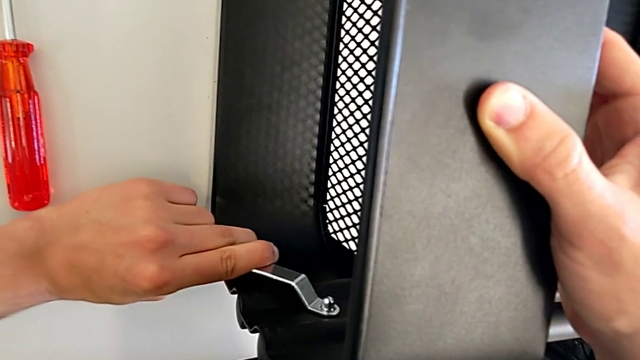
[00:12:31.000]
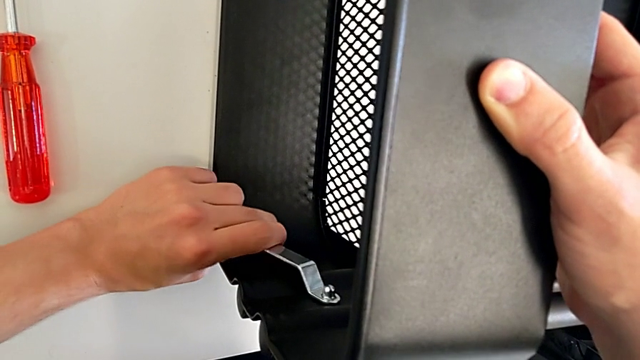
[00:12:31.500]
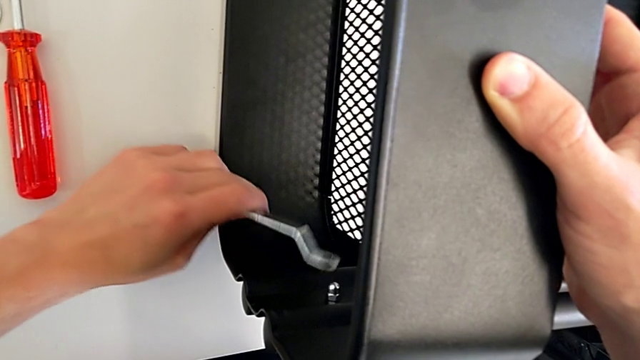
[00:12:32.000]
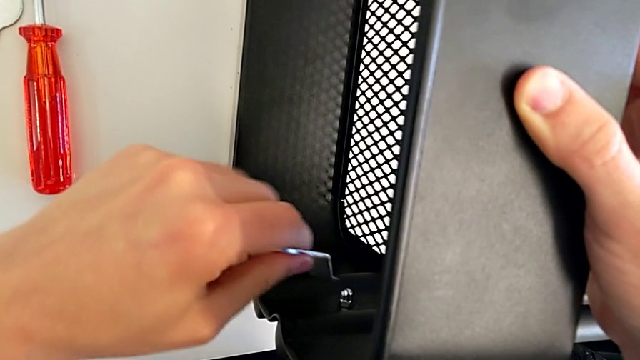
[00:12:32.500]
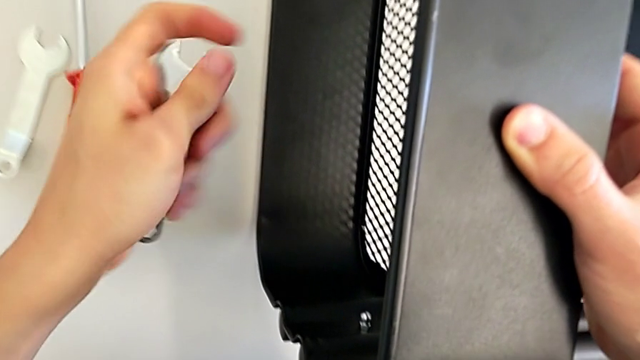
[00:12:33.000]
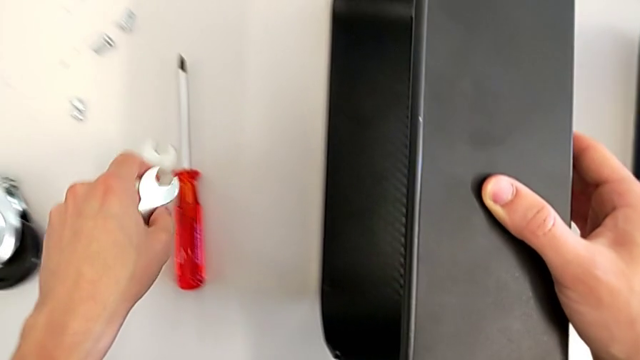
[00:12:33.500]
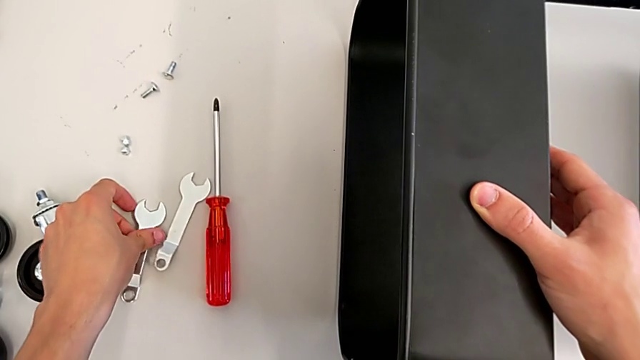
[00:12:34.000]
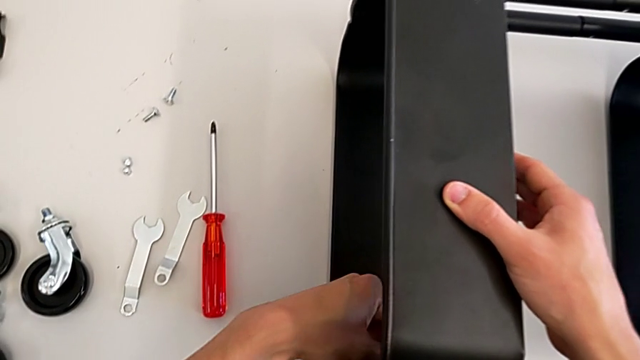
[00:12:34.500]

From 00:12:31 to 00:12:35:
The camera wearer is assembling the top tray. They screw the bolt, withdraw the spanner wrench and place it.

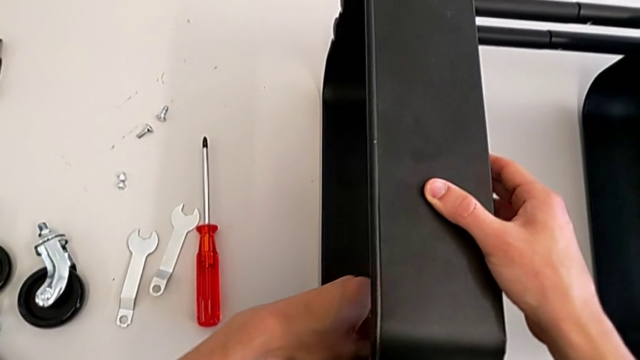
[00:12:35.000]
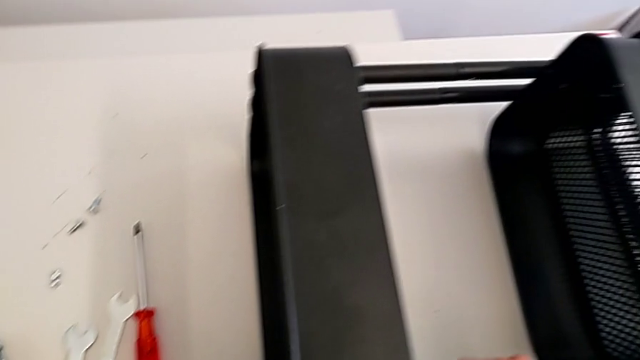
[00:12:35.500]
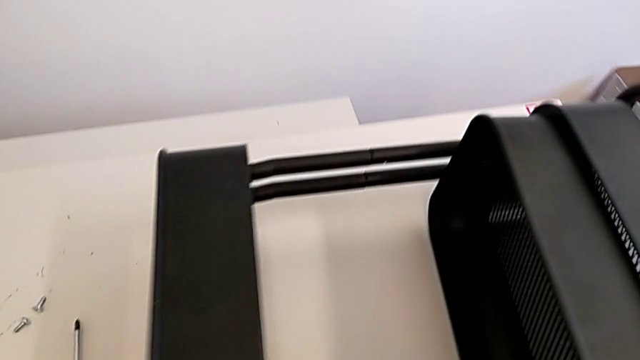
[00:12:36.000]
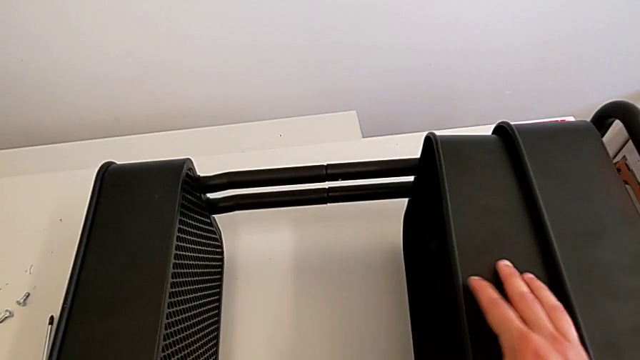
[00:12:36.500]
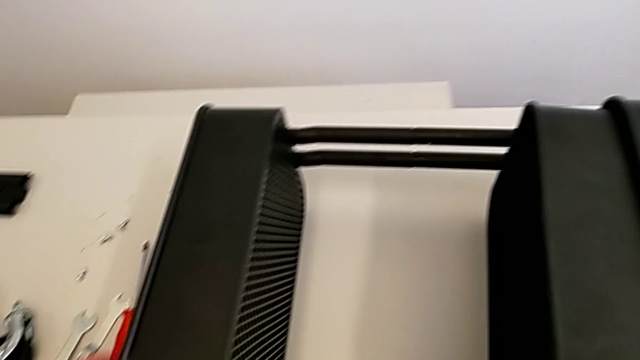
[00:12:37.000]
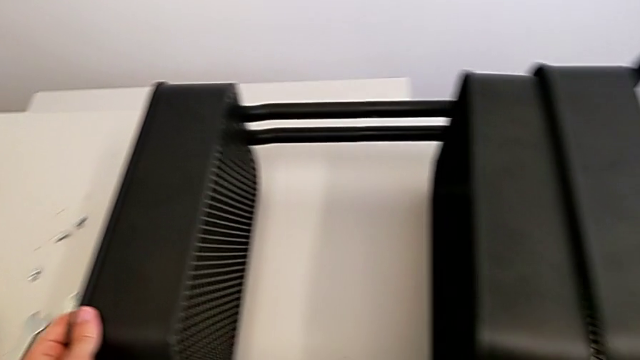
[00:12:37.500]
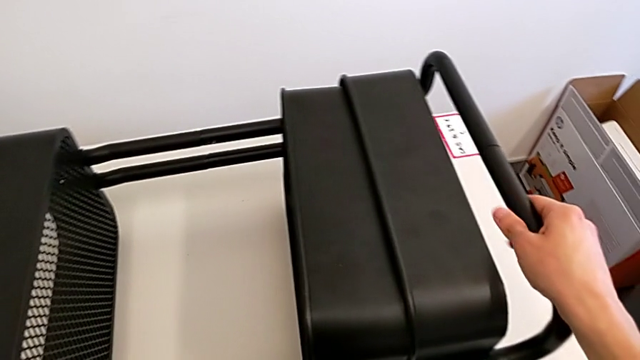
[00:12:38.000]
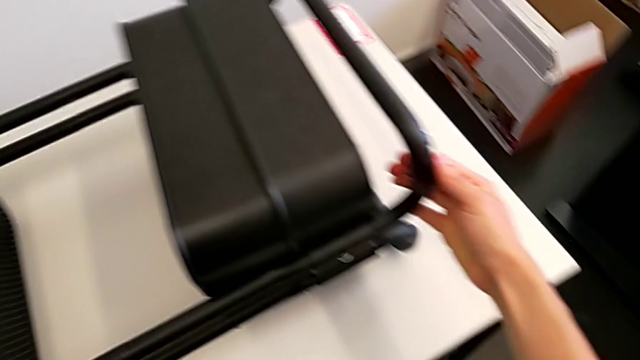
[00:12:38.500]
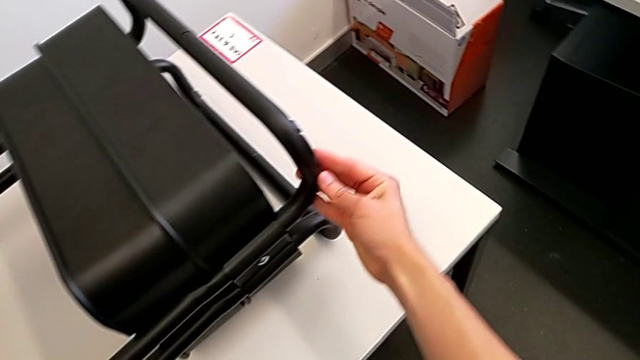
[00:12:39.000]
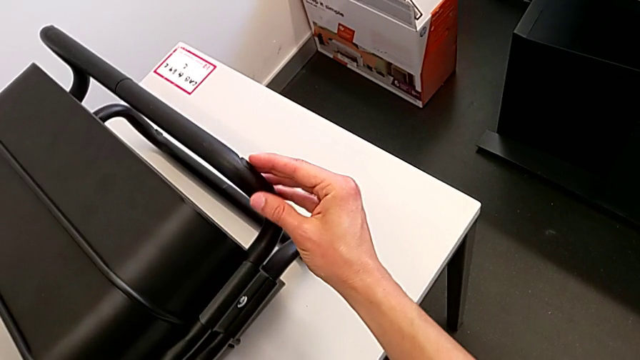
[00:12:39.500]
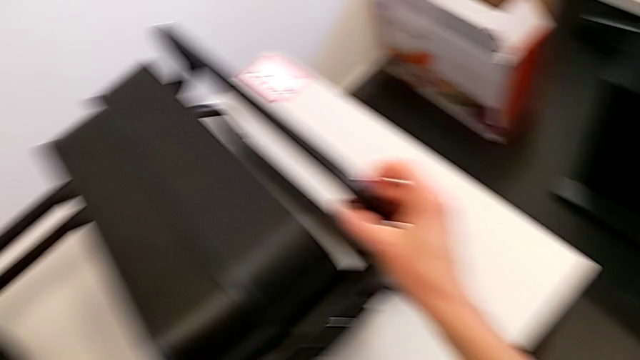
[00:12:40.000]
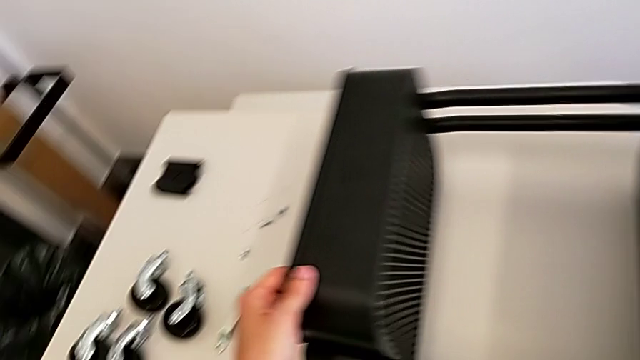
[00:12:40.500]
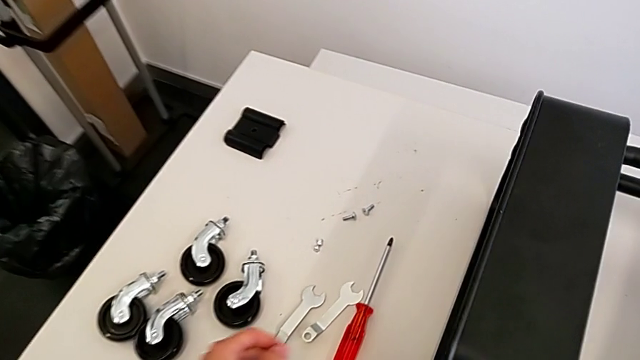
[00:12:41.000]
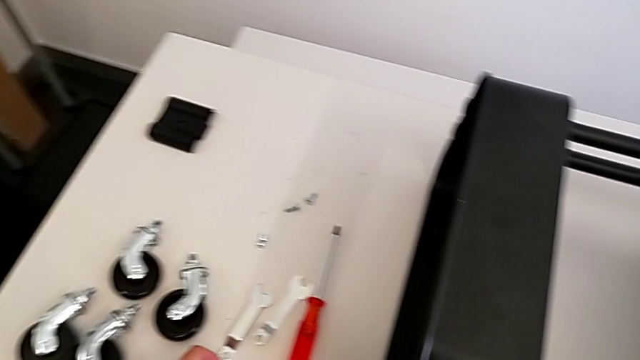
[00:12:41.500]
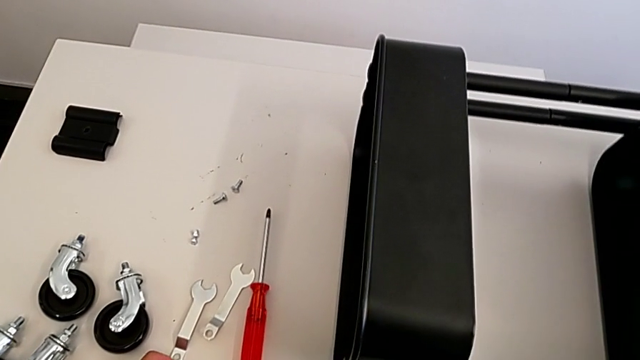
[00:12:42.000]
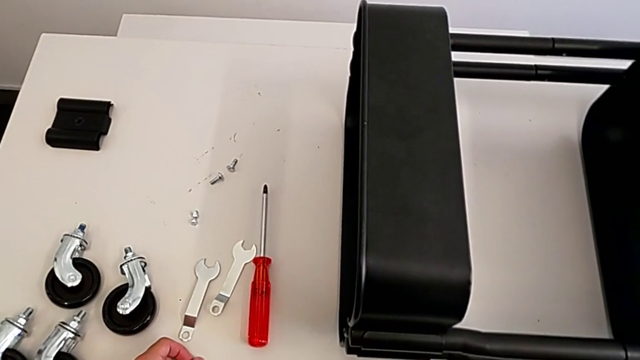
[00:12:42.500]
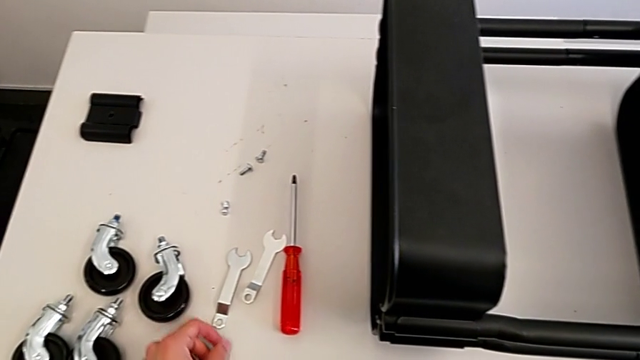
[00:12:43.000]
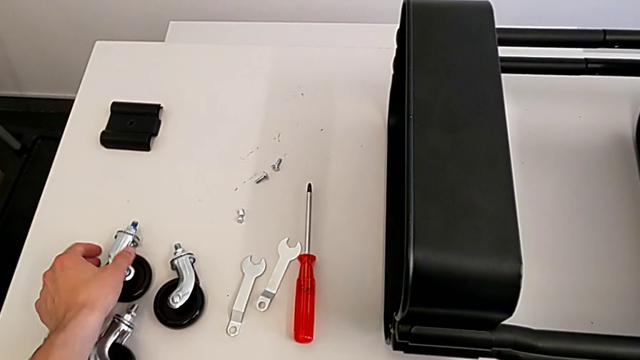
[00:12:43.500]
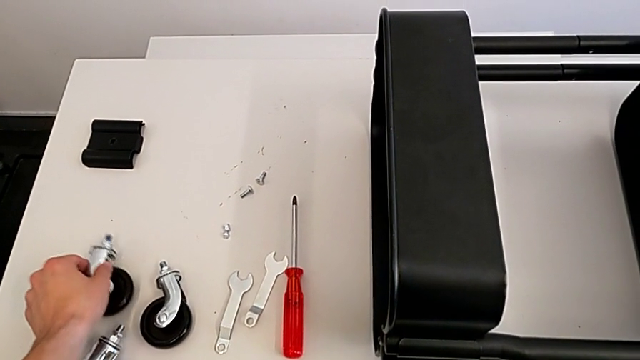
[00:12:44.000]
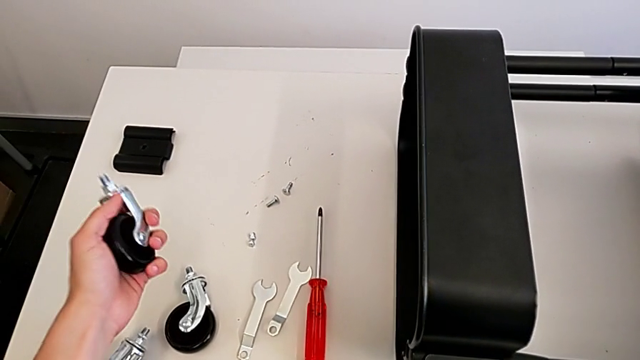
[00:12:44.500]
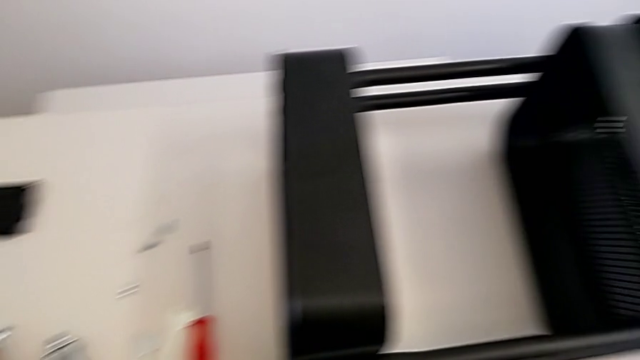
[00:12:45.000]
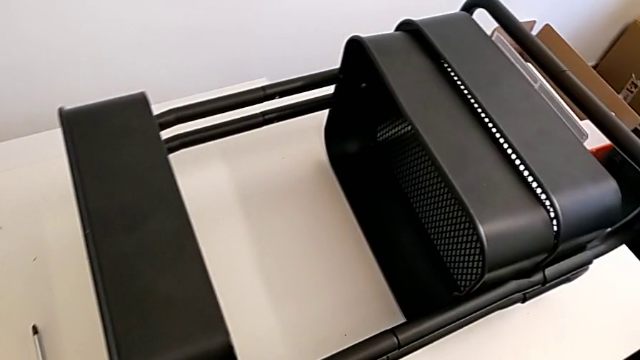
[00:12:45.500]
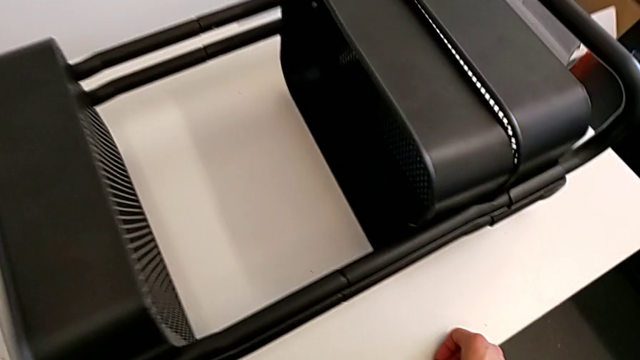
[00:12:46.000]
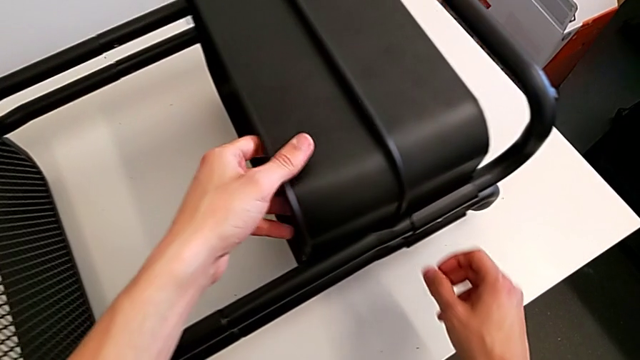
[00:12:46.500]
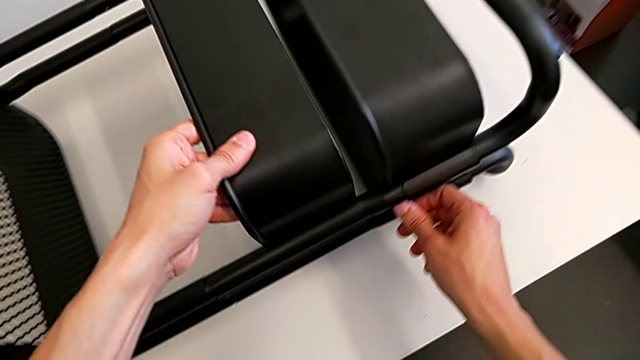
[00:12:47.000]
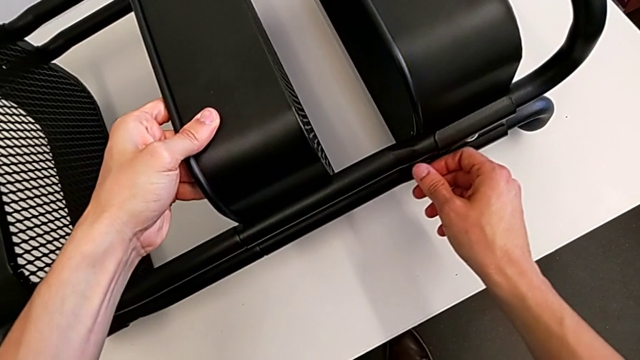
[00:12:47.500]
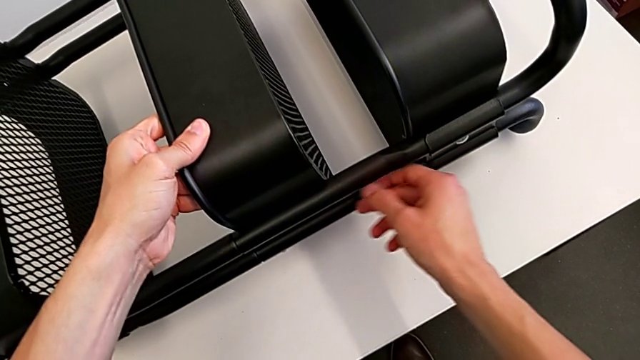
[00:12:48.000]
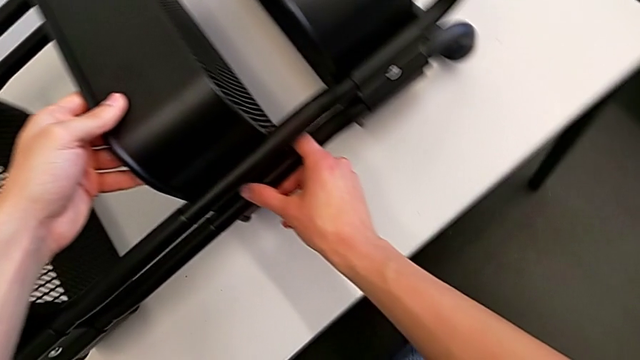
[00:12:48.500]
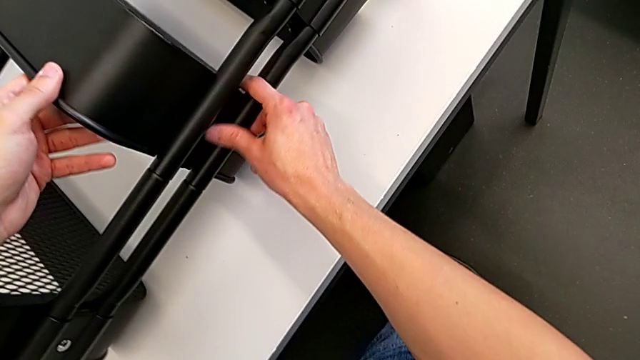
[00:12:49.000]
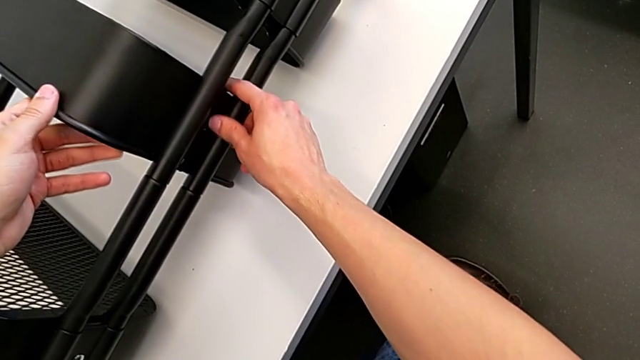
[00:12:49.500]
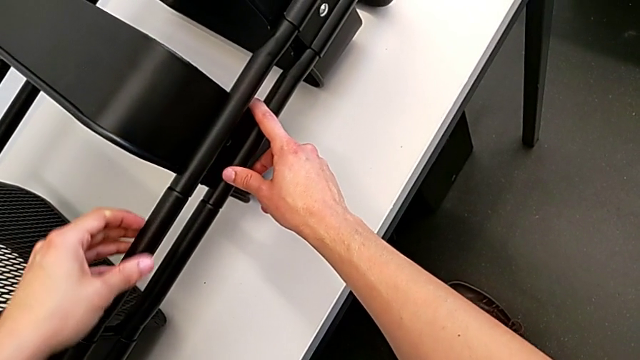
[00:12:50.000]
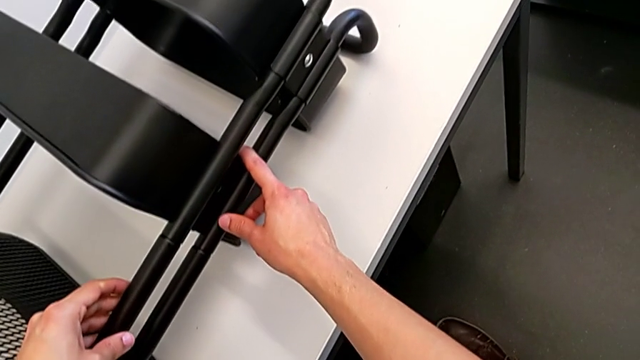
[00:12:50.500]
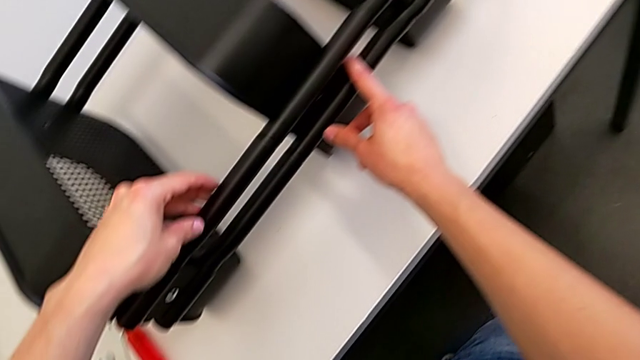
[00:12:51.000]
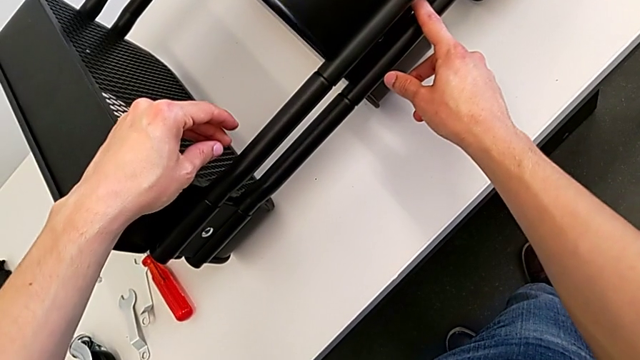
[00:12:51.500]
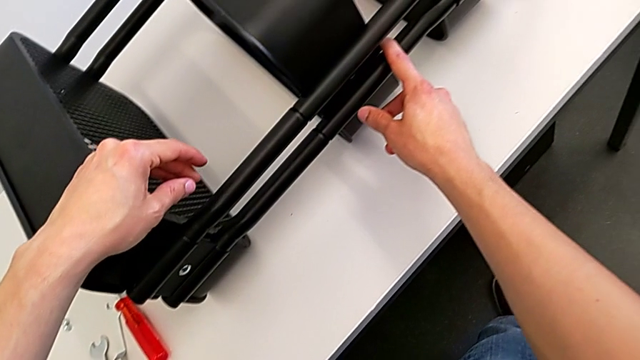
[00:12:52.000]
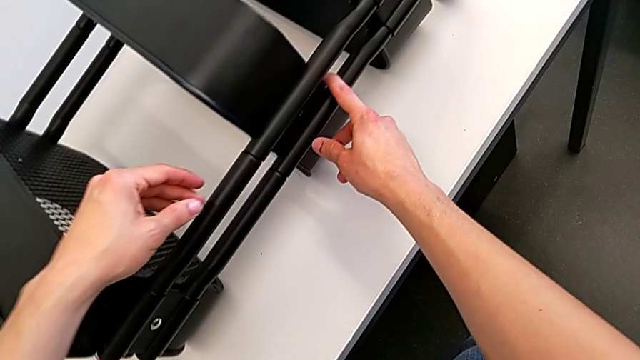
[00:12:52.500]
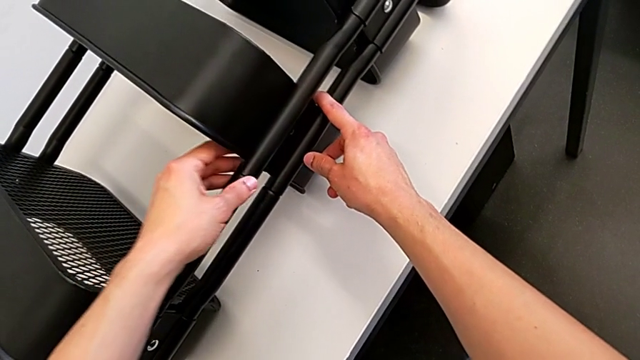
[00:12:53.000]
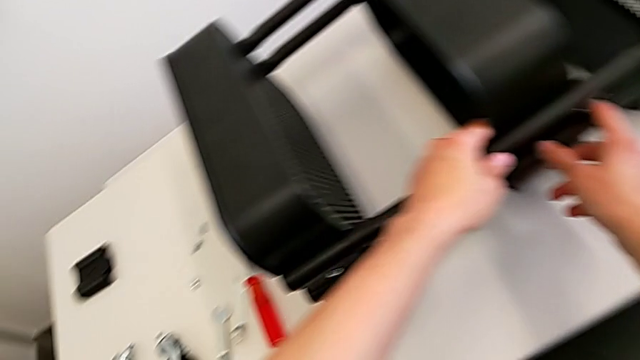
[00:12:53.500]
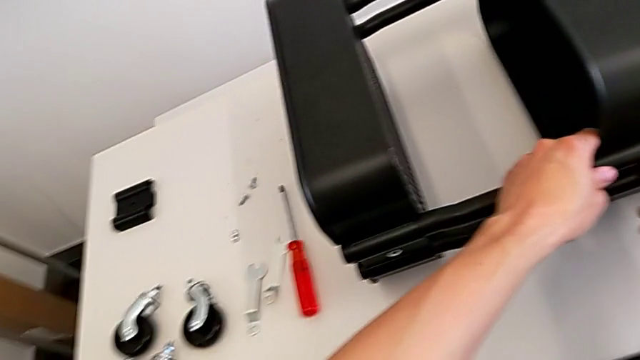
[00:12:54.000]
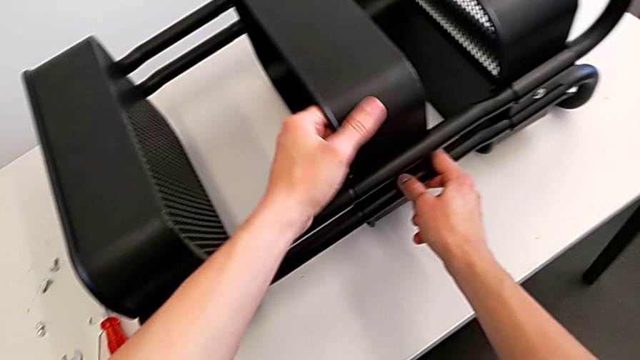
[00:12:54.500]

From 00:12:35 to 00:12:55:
The camera wearer is assembling the middle tray. They hold the utility cart, grab the wheel, place it, grab the left grid tray and begin to grab the utility cart.
